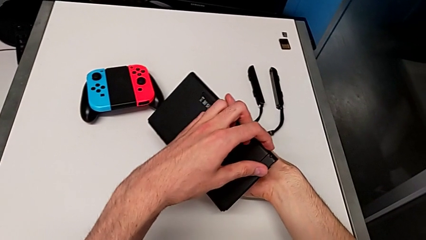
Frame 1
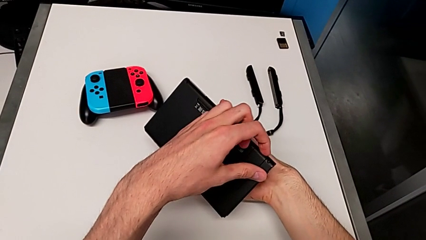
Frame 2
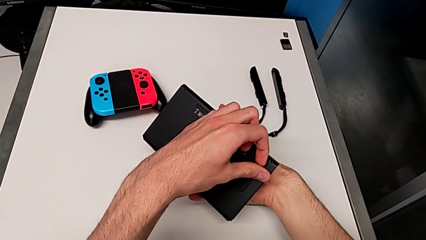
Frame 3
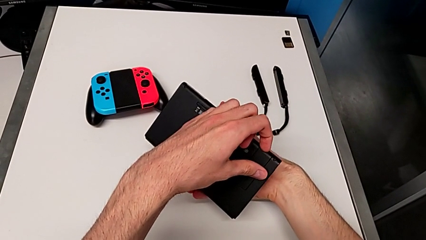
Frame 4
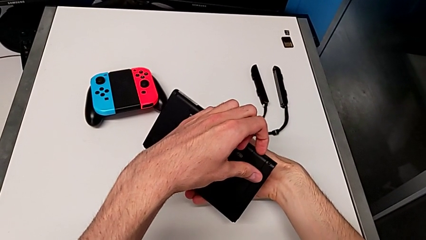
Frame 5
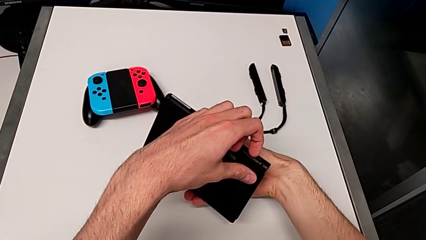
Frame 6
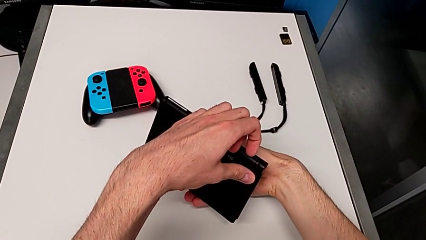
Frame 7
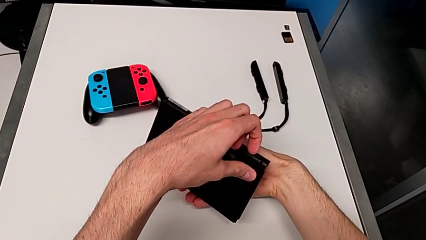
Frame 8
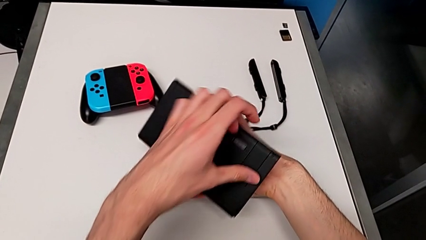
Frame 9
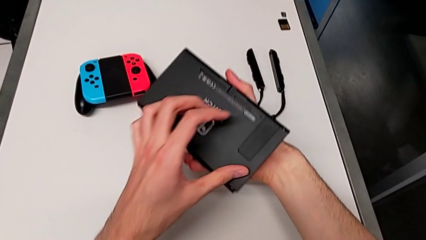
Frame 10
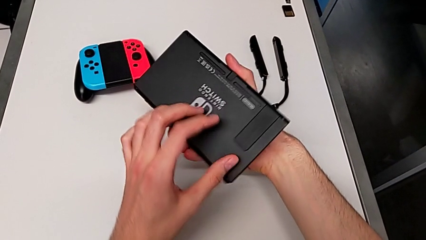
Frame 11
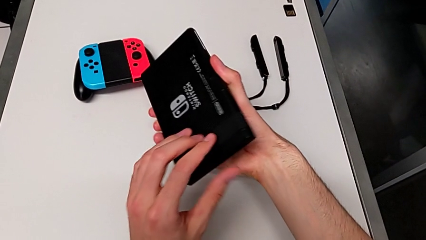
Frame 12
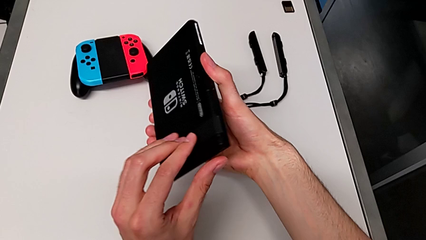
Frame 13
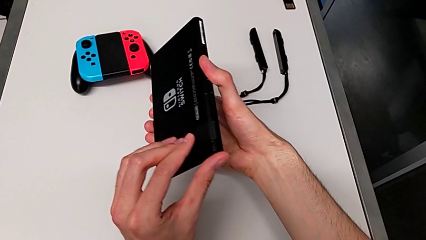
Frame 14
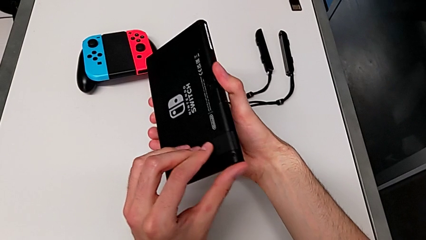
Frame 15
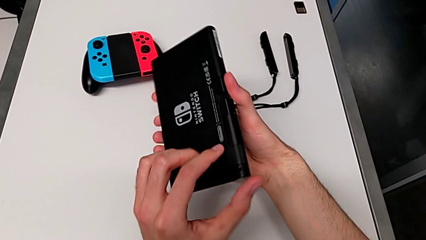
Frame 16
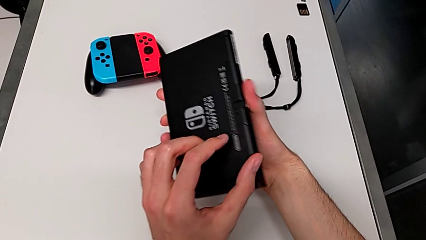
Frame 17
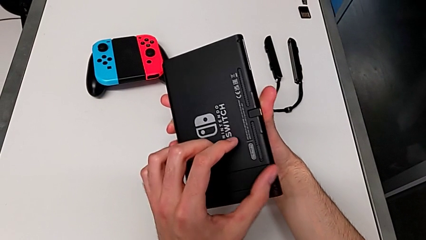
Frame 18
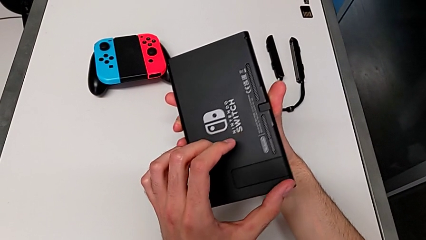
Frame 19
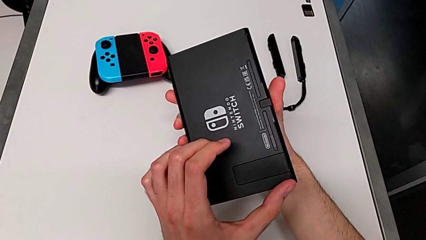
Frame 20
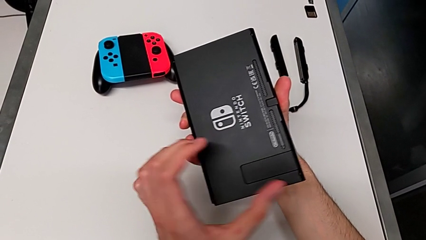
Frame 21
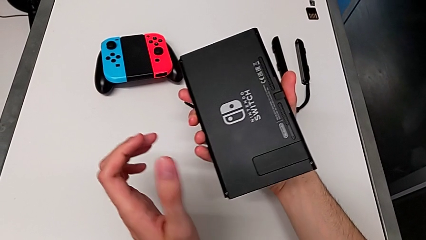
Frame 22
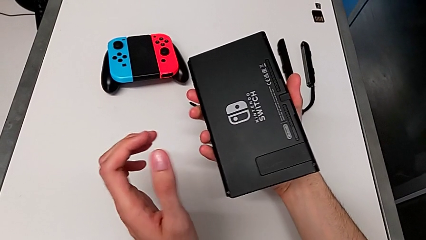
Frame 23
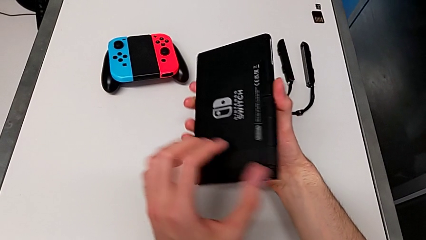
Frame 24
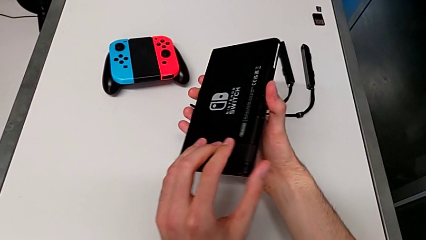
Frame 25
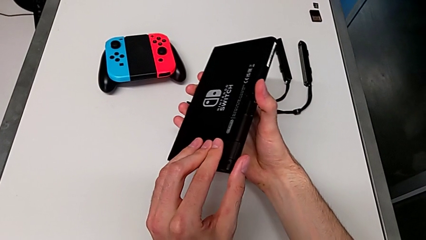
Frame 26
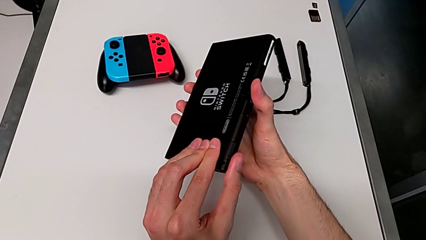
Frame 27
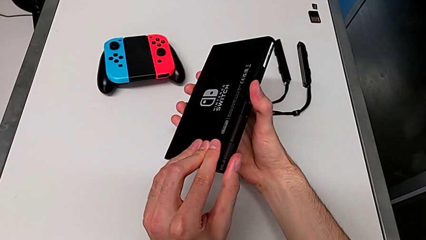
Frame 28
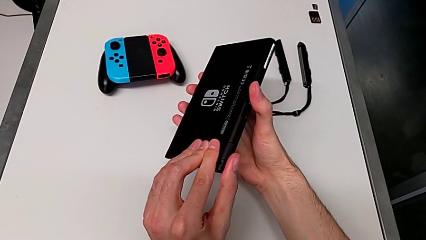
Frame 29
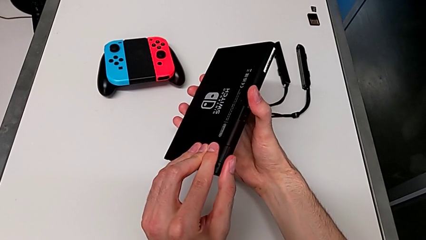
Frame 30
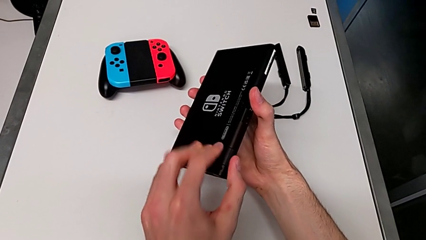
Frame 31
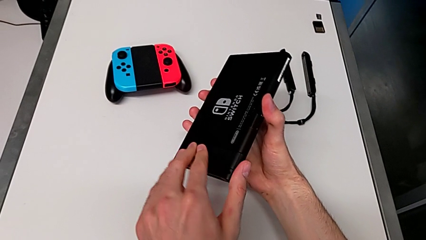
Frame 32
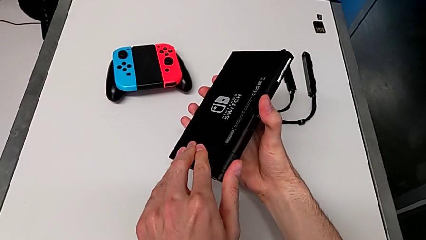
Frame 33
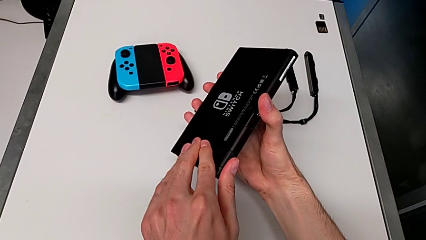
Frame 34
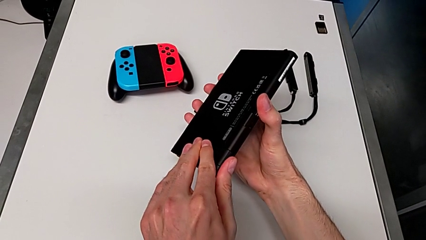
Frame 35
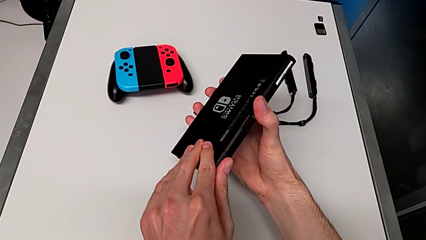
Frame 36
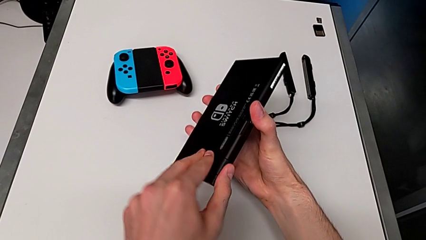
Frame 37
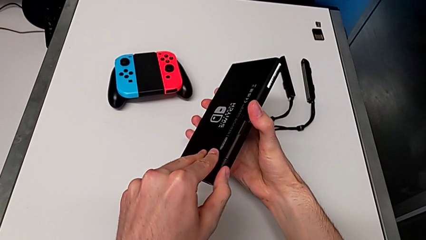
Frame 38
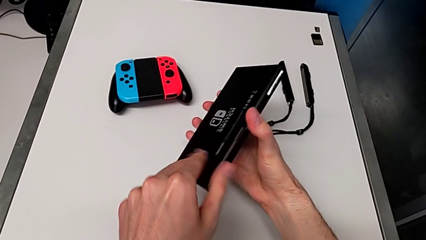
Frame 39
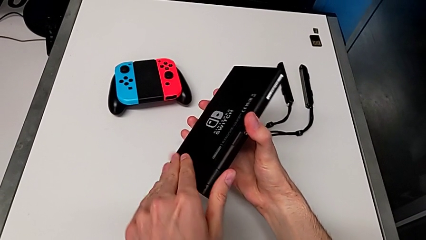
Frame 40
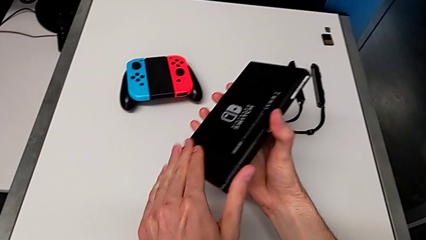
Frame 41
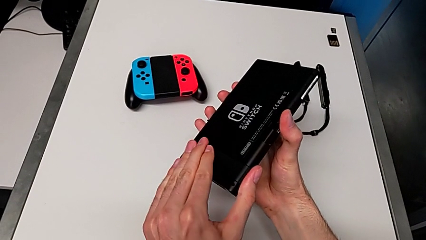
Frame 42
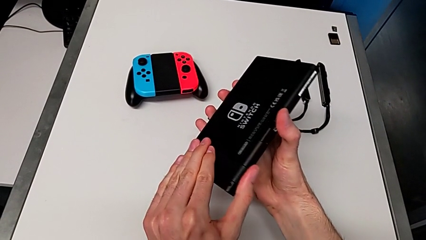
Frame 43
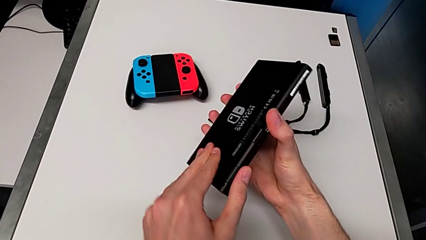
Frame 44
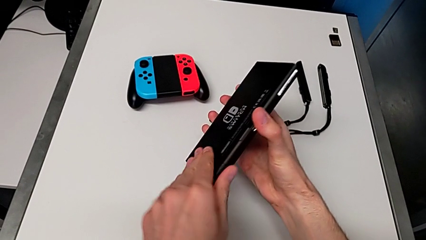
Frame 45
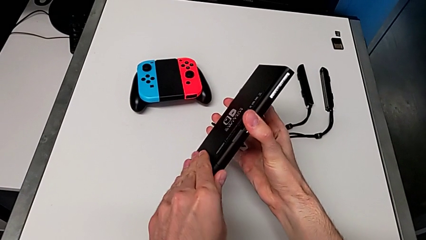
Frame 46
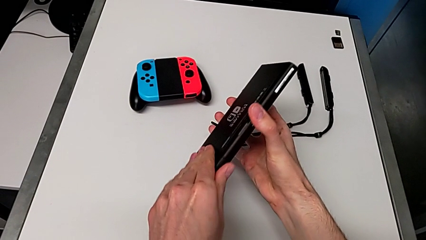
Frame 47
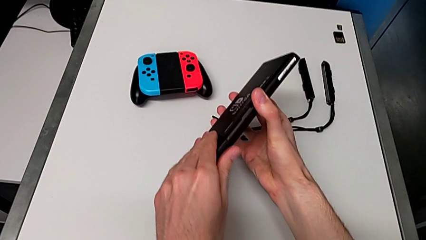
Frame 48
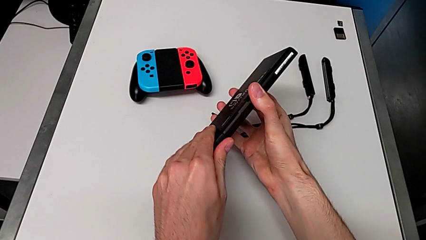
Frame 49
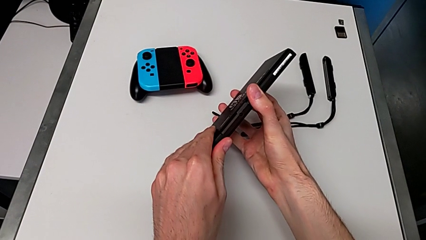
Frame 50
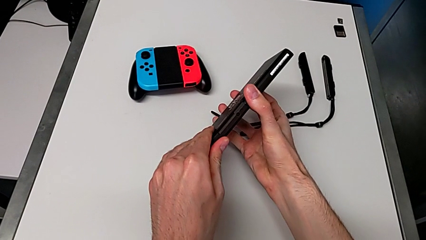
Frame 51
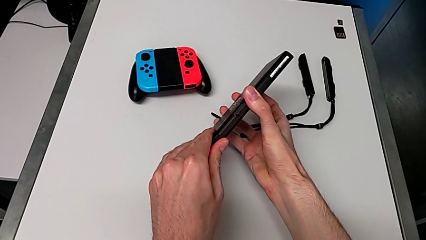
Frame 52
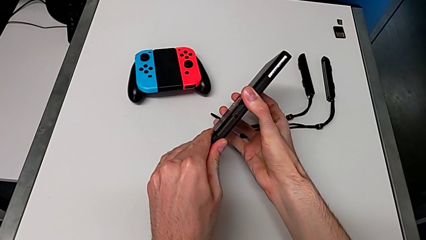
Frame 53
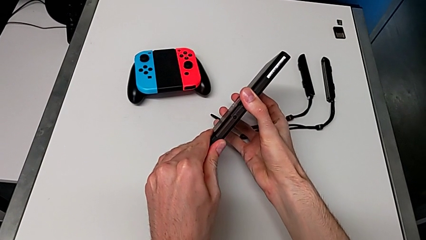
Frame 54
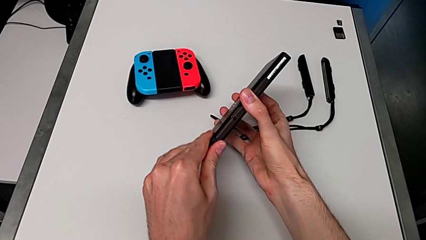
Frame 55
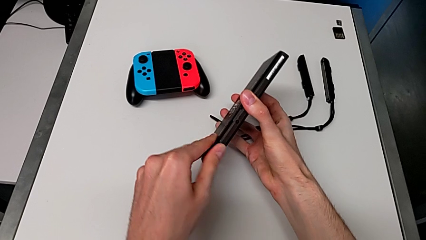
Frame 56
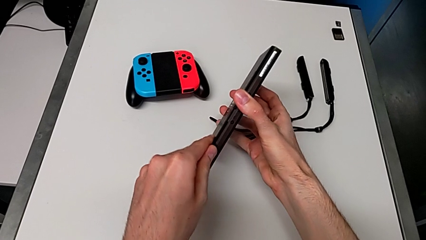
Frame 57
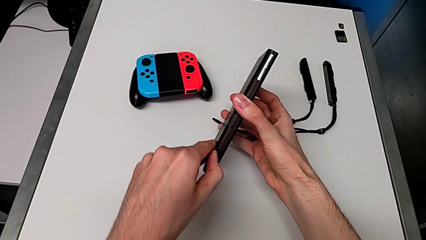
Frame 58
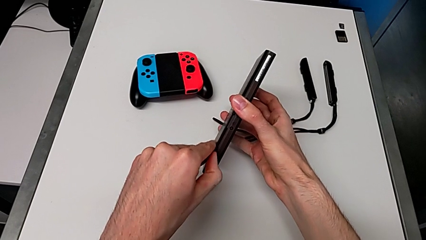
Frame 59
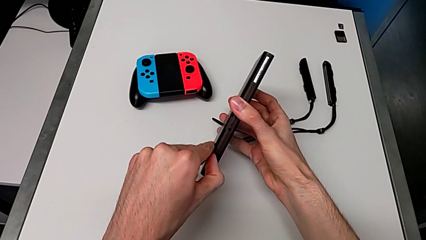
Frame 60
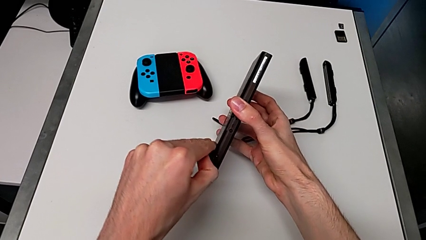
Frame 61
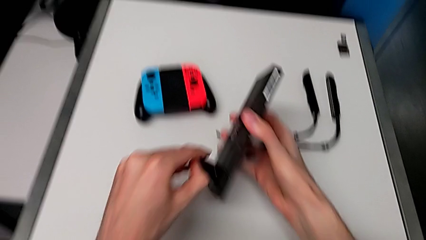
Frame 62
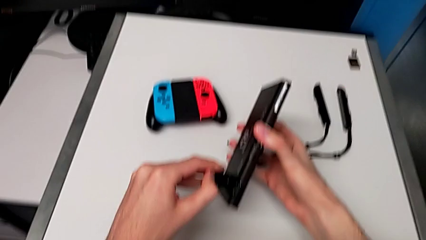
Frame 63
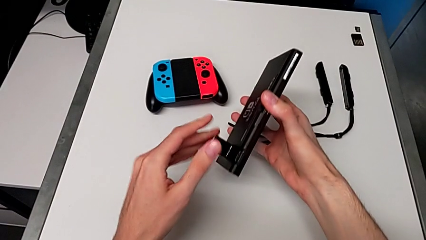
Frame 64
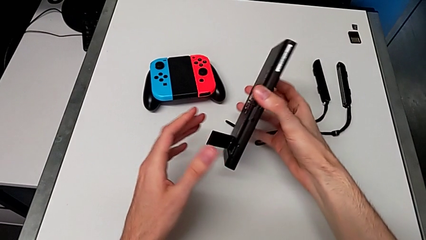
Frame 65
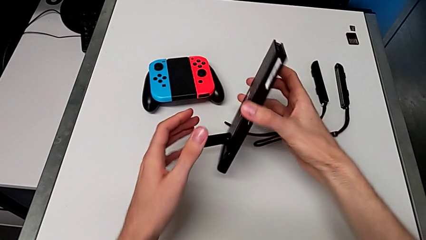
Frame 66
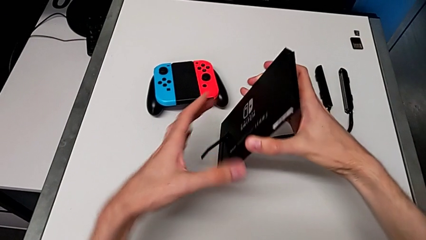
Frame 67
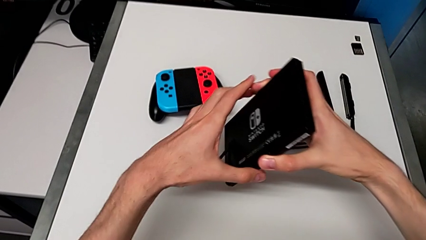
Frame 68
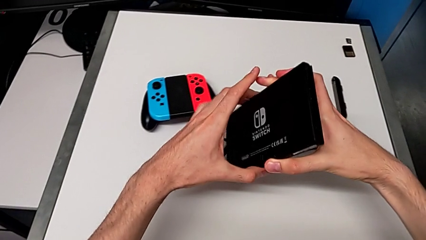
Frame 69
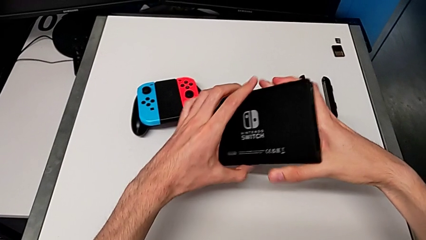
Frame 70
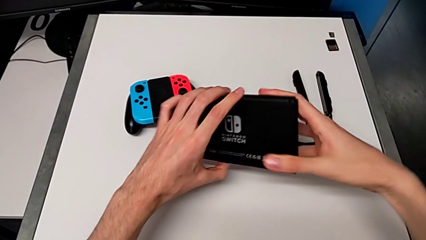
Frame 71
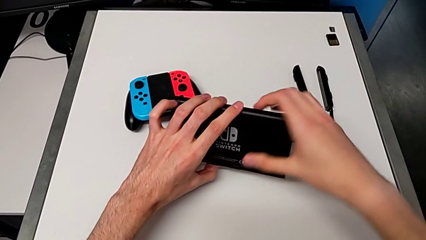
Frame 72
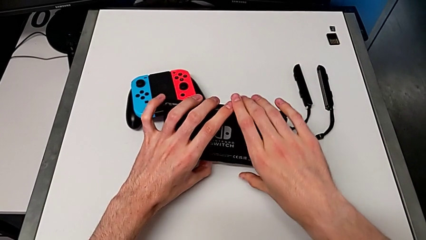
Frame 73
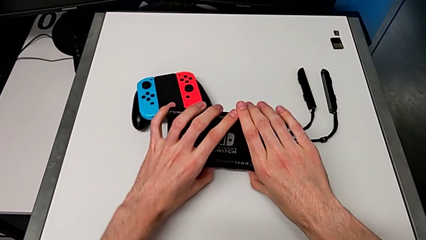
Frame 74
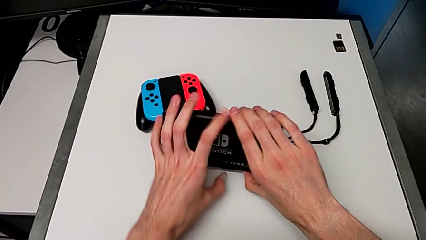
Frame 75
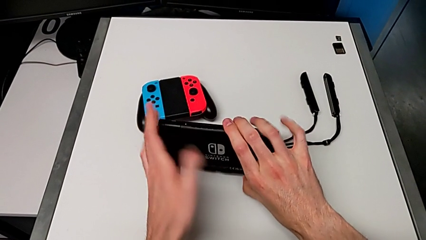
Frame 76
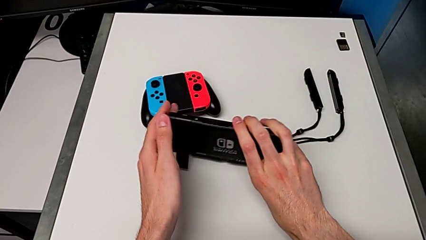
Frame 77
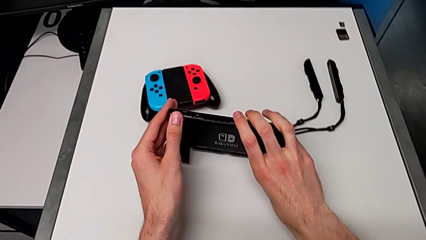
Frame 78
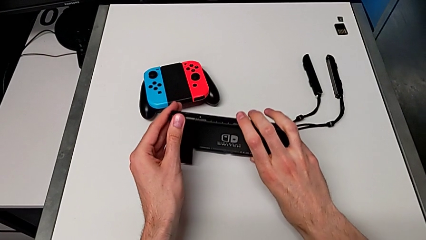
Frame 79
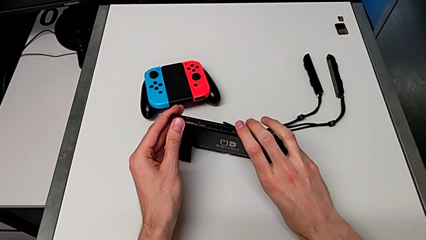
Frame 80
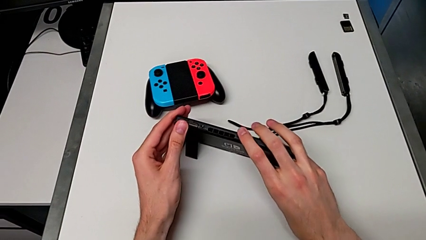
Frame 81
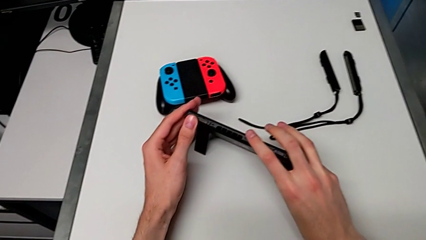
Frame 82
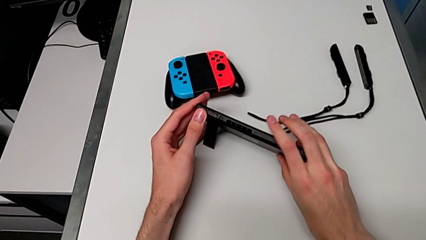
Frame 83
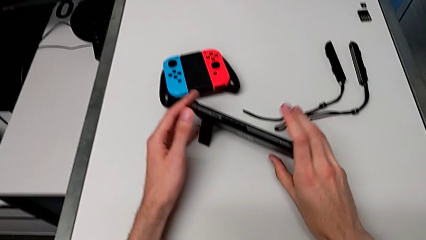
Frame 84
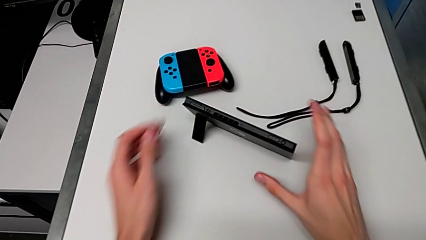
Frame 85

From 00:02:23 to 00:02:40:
The camera wearer is opening the kickstand. They open the kickstand and place the Nintendo Switch.
